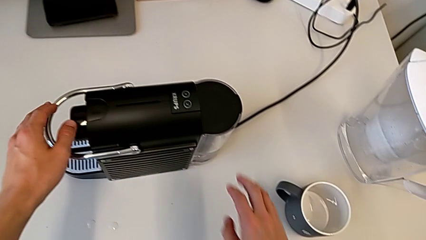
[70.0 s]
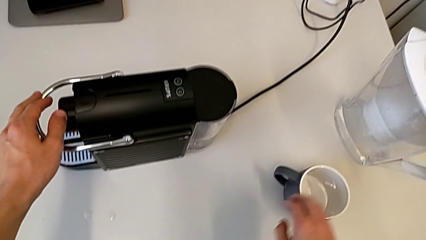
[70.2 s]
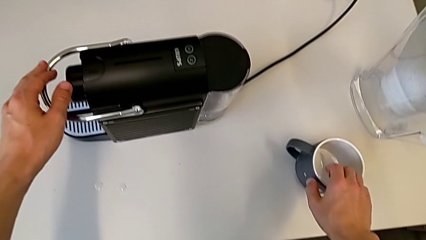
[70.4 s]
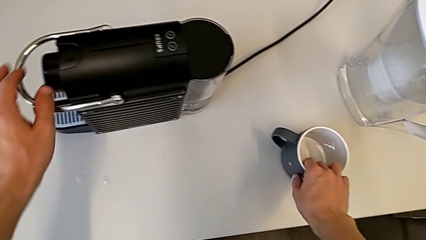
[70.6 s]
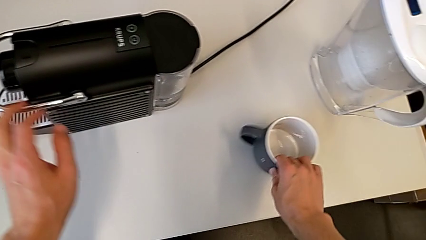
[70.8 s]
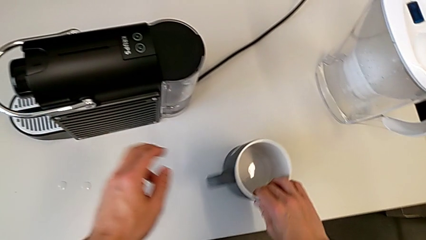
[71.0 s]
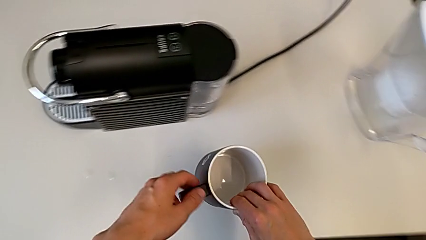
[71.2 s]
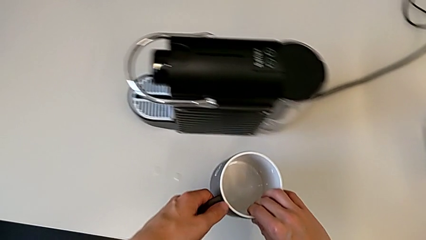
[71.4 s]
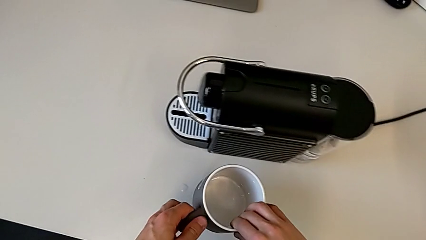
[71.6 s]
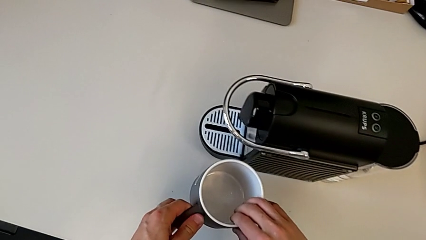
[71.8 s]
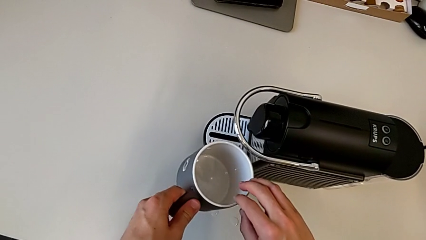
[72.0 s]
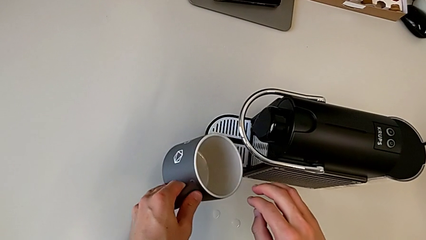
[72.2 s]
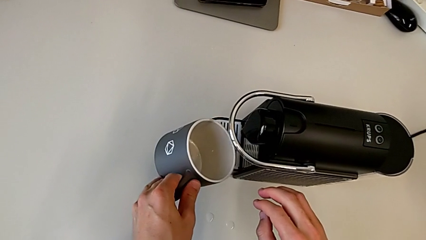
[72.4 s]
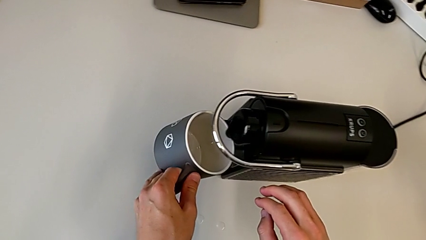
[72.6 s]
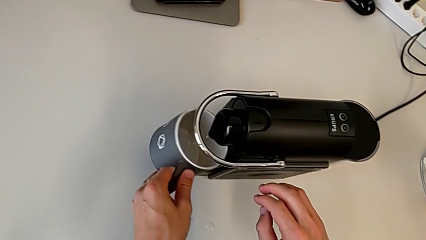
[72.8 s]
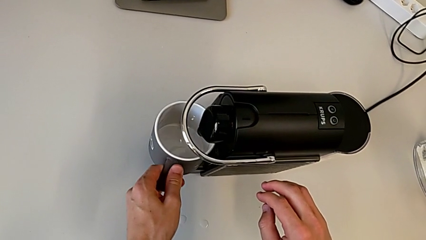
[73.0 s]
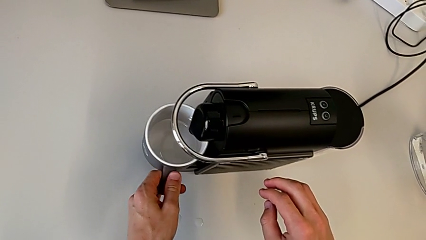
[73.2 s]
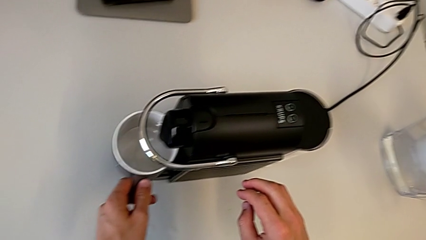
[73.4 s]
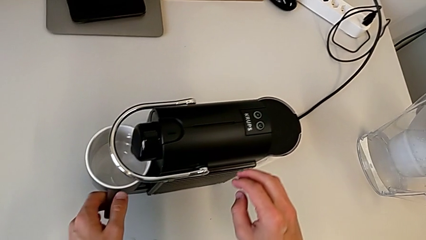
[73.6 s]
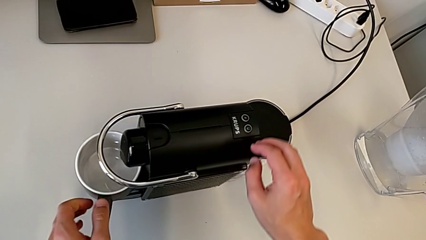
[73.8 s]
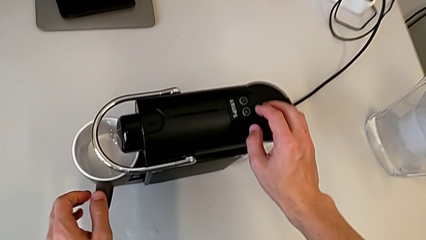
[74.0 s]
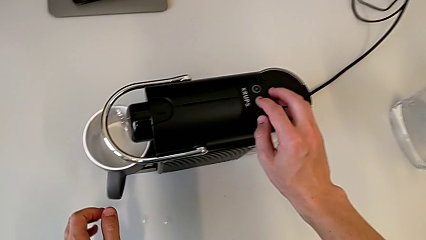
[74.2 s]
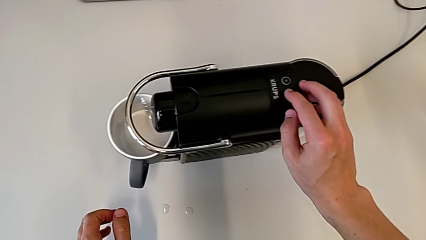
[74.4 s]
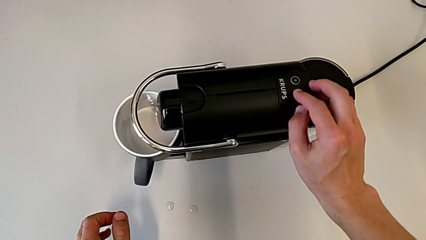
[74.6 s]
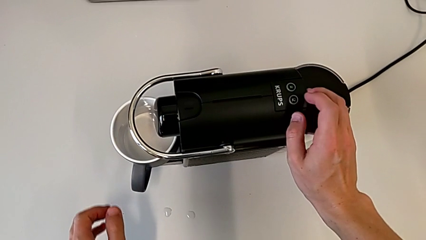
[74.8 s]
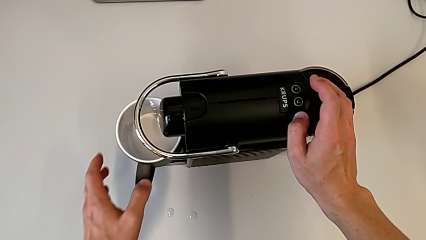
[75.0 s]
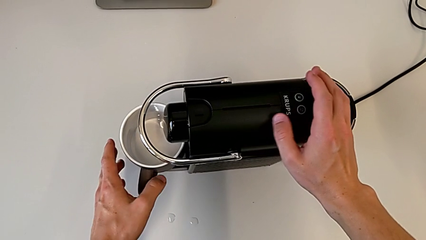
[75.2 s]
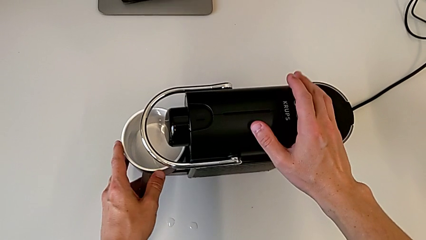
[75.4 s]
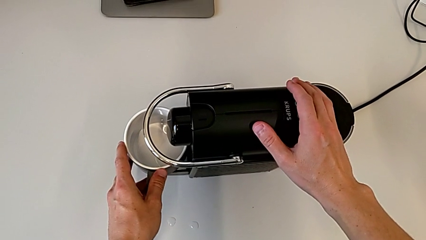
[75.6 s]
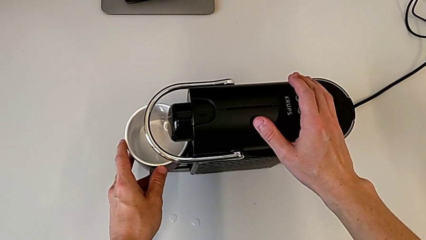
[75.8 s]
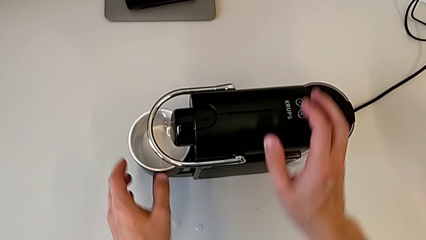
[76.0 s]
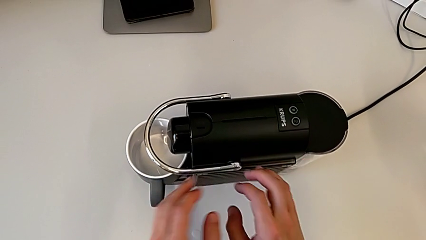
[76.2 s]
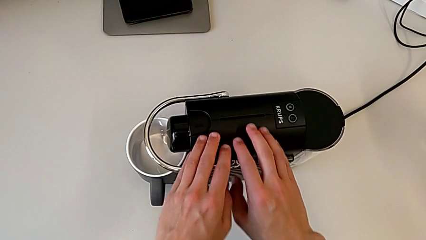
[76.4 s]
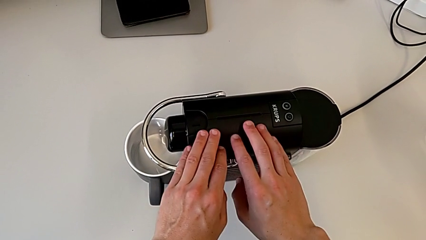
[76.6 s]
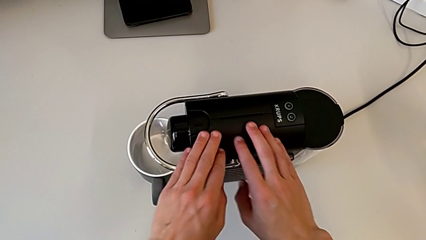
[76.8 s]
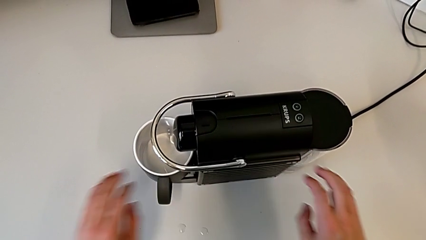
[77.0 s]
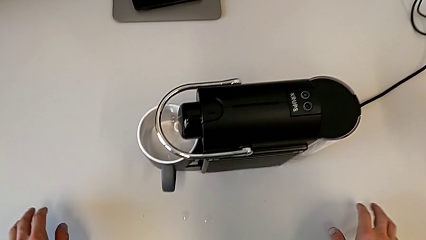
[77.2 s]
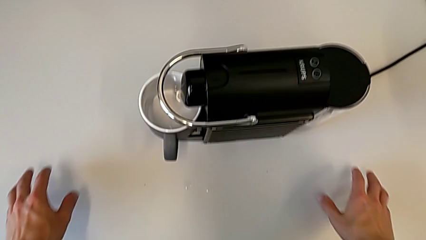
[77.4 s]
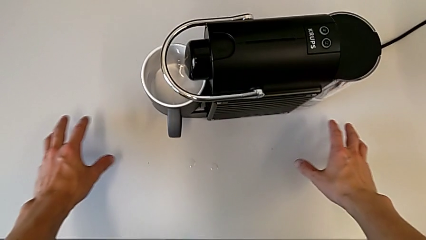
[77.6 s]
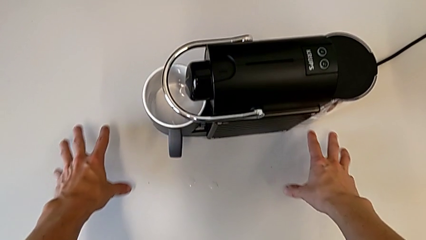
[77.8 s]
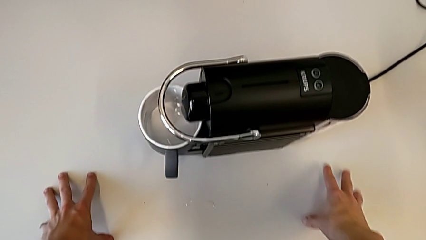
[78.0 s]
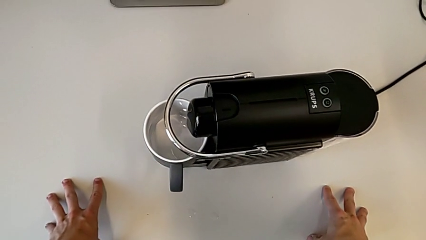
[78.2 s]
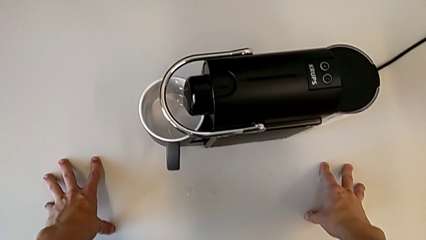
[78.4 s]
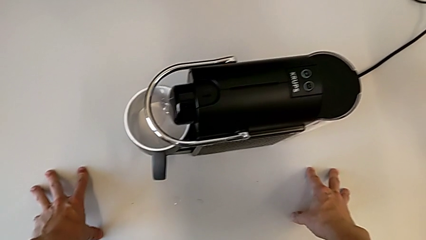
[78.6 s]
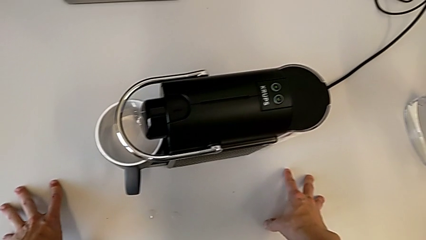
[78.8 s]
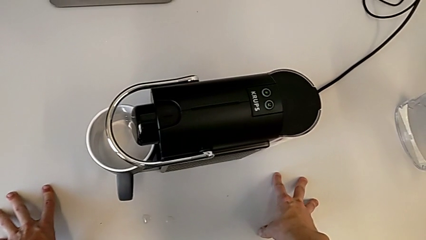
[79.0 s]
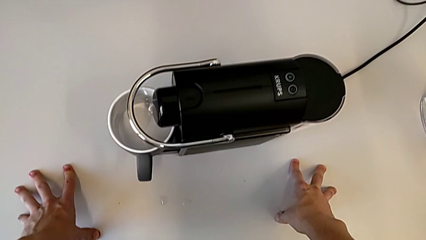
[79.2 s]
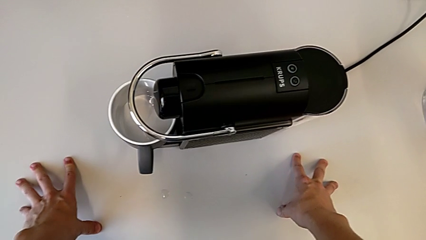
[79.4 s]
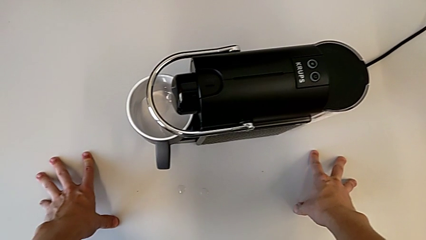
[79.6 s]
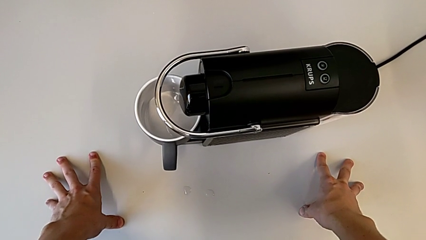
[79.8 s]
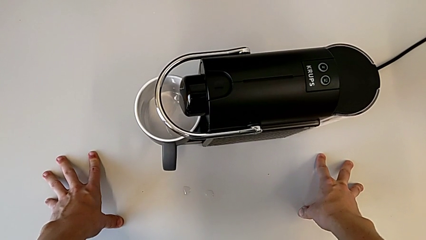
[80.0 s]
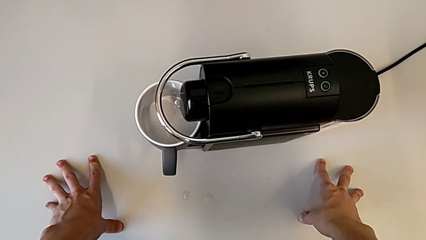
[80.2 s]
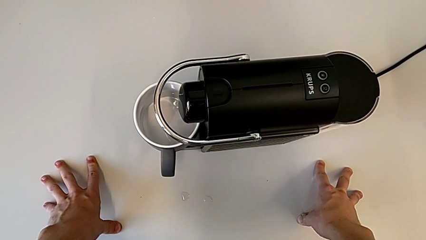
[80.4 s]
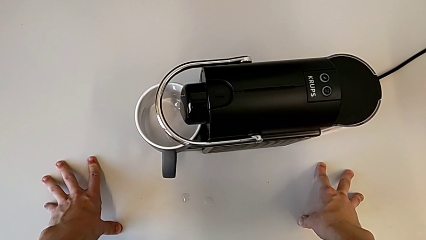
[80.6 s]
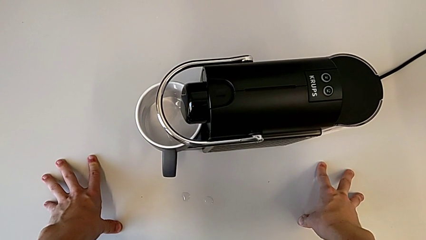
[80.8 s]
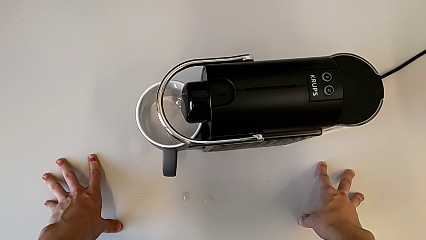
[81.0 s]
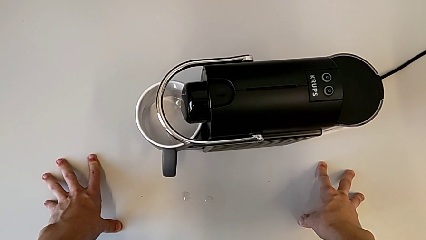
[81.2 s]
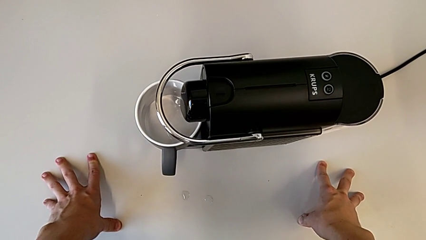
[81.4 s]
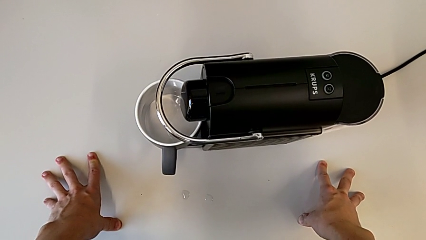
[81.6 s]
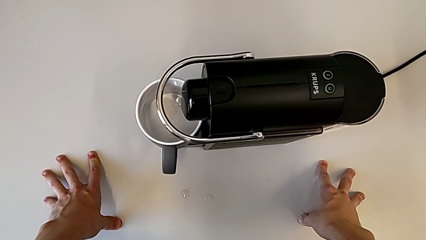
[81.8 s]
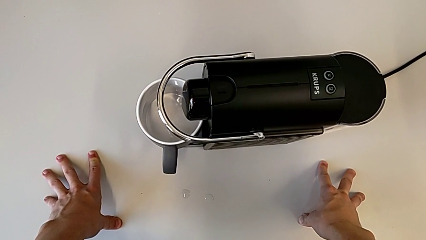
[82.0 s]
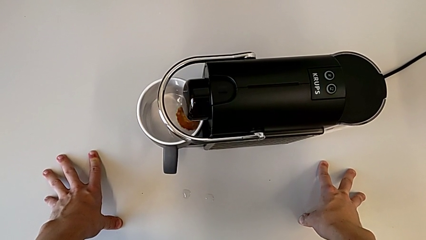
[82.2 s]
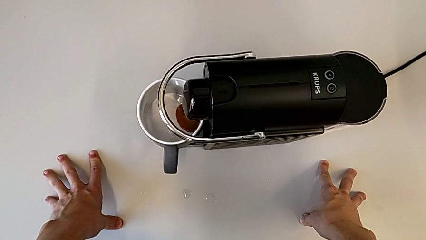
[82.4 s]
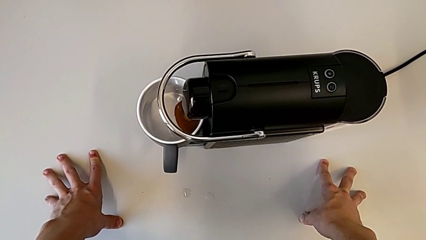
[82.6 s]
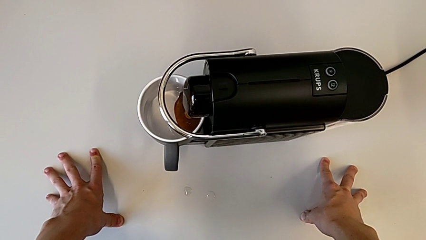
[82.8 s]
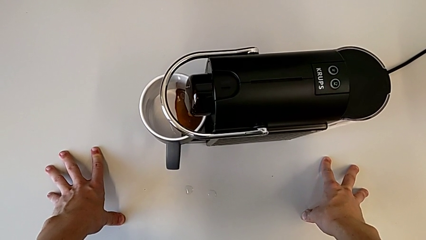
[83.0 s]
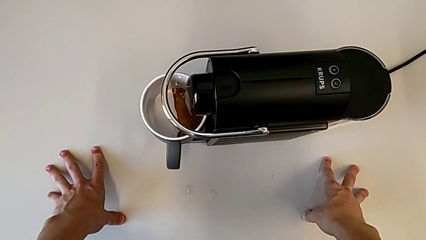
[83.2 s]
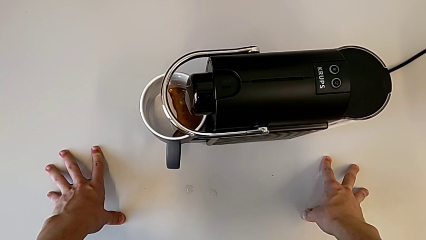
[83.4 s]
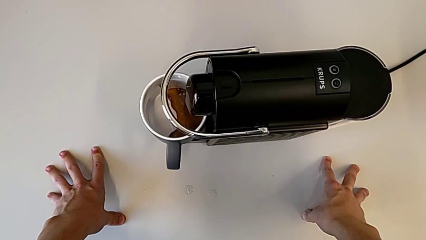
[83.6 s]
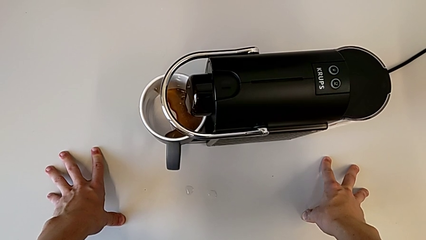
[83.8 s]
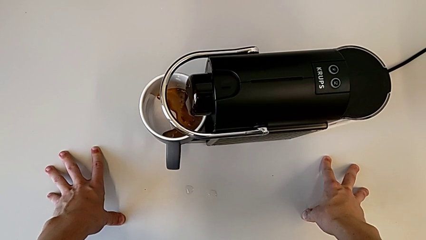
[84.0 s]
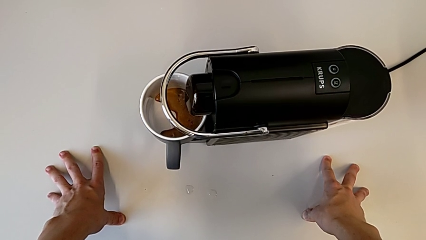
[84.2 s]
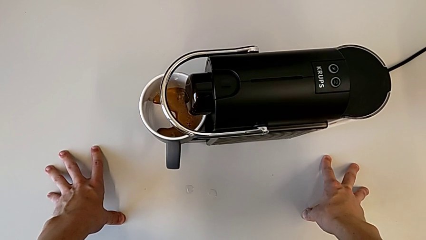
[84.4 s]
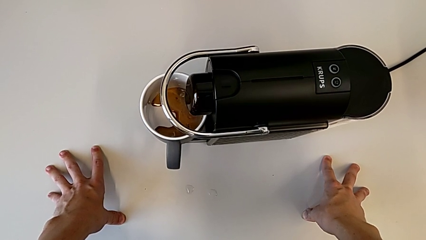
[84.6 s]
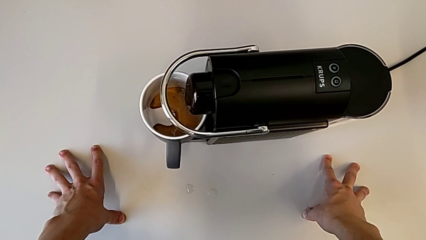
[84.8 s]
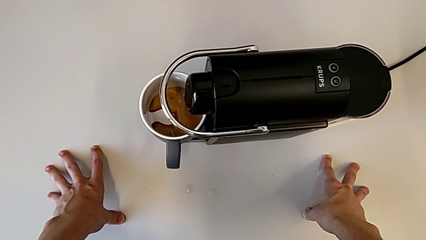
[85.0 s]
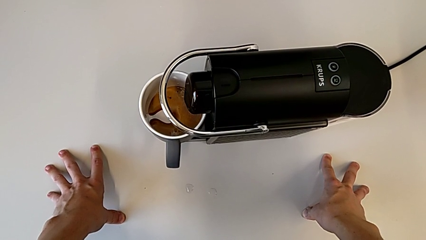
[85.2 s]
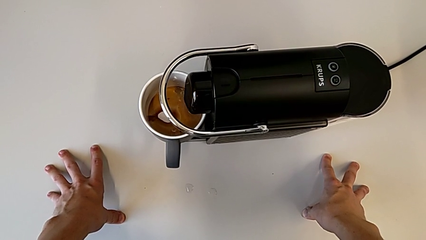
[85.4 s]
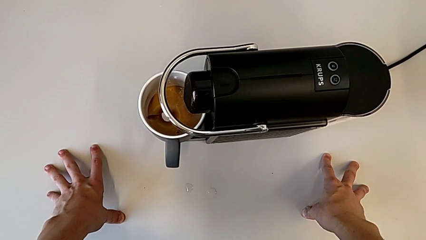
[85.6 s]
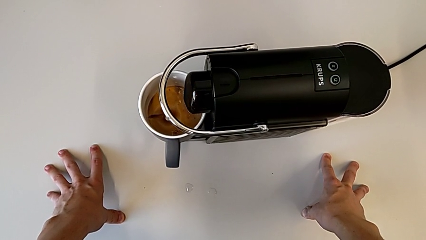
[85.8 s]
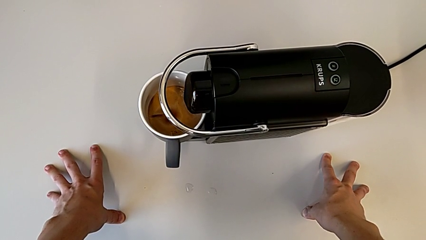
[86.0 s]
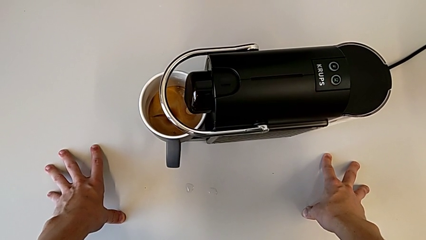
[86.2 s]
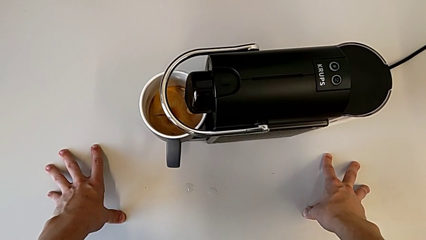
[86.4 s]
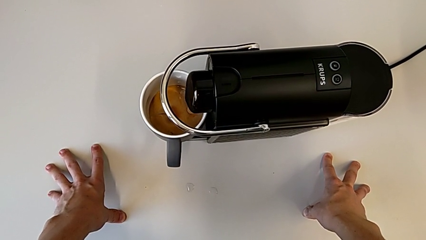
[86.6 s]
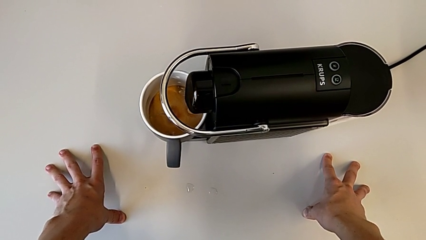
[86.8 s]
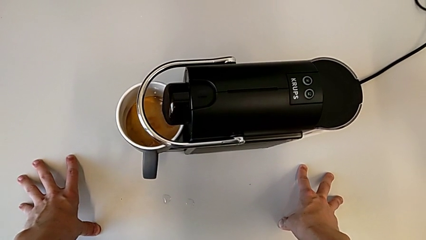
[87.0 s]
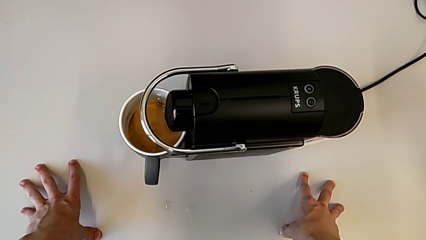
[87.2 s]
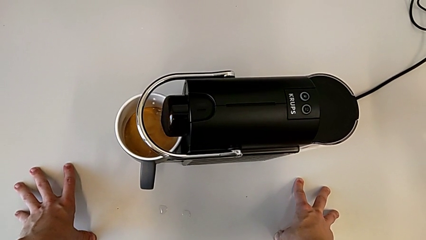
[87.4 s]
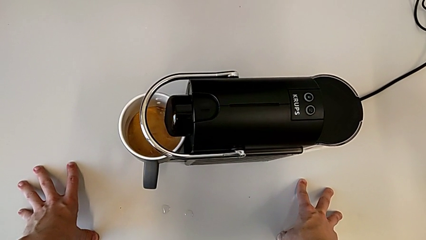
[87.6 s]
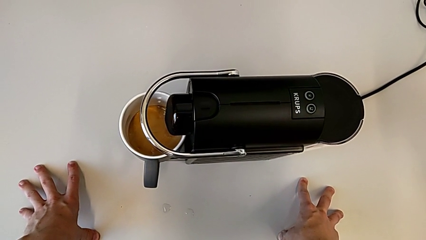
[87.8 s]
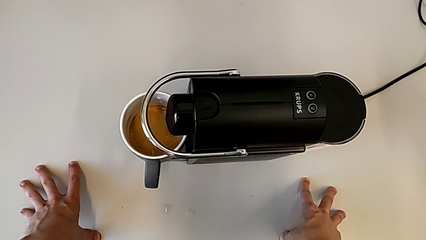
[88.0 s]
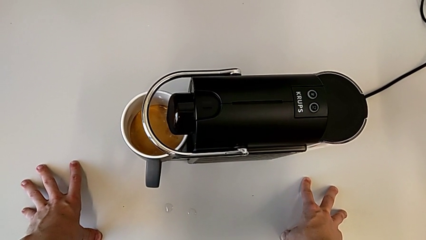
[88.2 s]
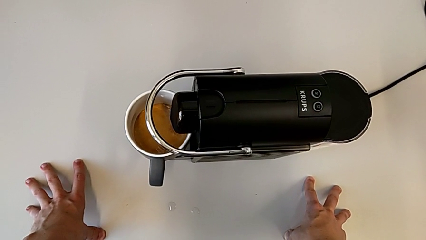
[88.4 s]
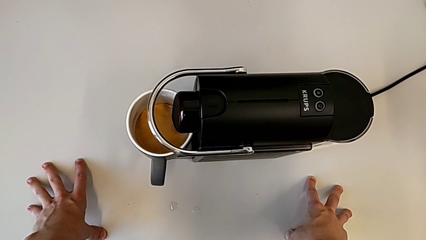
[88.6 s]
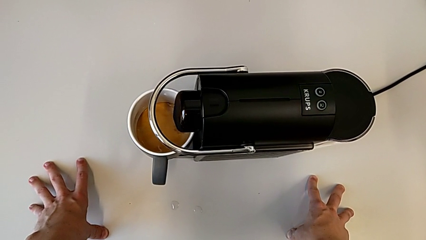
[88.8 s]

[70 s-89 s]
The camera wearer is making coffee in the capsule coffee machine. They grab the cup, lift it, place it and grab the bean hopper lid.
